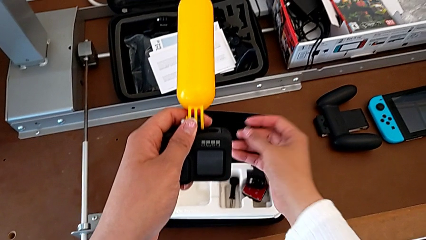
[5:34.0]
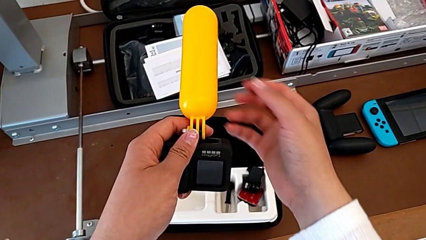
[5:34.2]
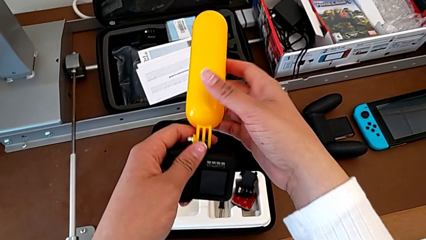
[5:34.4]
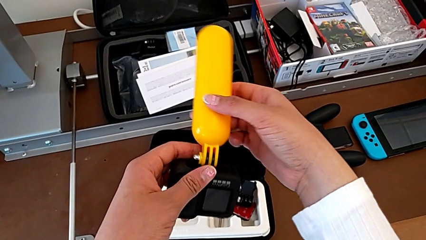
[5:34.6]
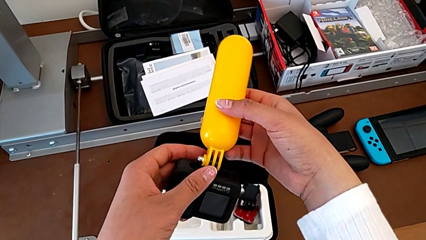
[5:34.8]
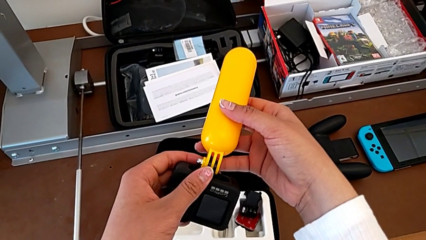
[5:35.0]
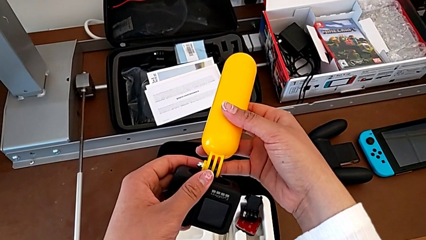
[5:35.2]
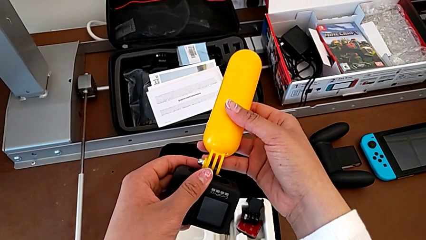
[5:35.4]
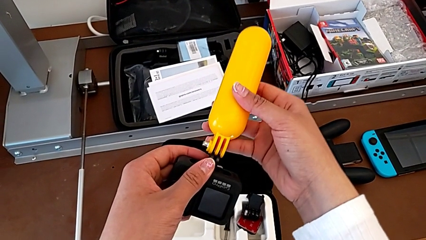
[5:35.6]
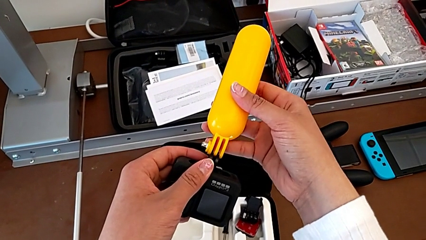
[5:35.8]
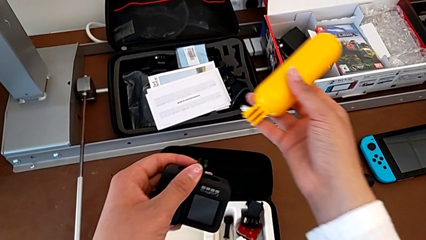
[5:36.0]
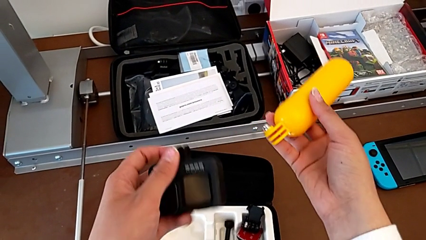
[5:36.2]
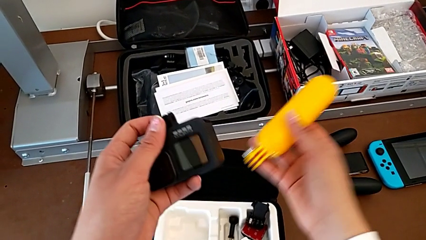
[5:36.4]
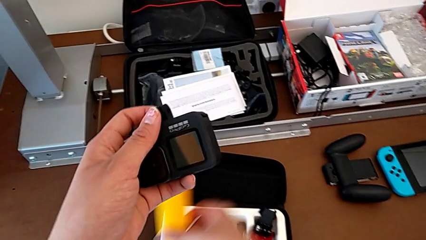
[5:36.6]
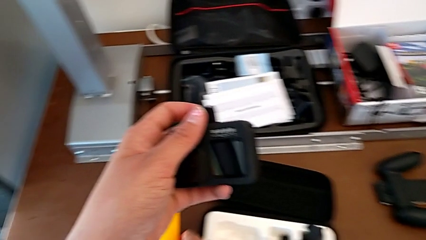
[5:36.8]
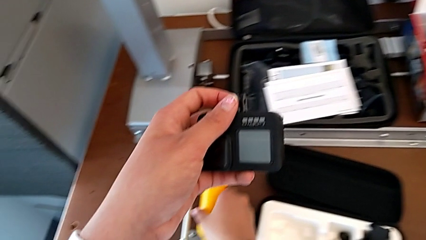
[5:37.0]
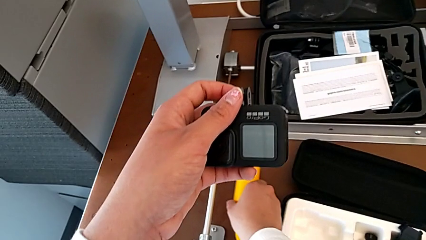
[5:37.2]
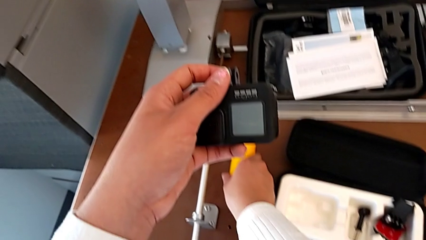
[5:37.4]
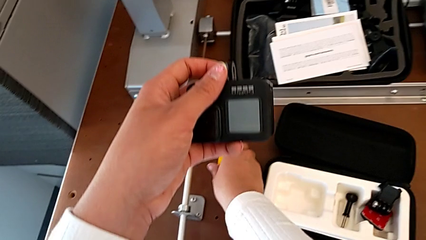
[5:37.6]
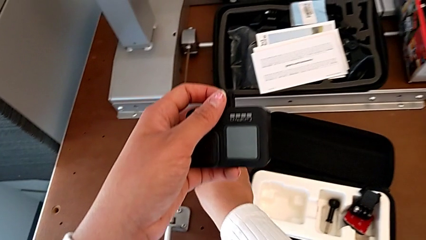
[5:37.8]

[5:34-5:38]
The camera wearer is unscrewing the handheld grip. They disassemble the leg and begin to place it.
